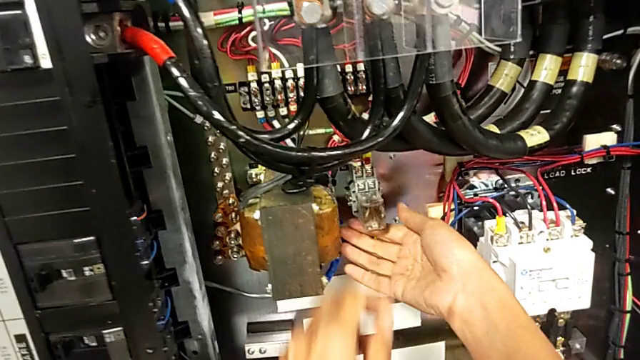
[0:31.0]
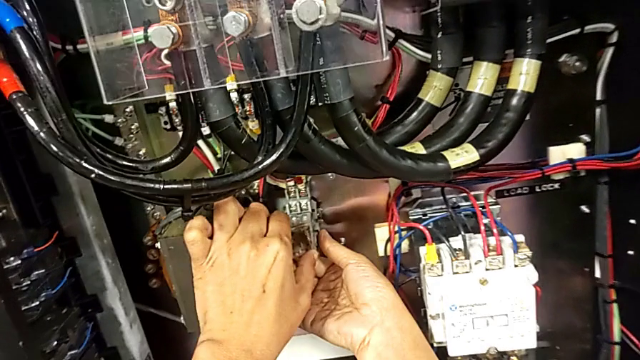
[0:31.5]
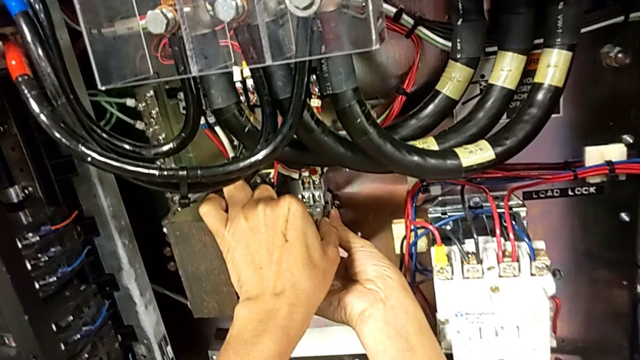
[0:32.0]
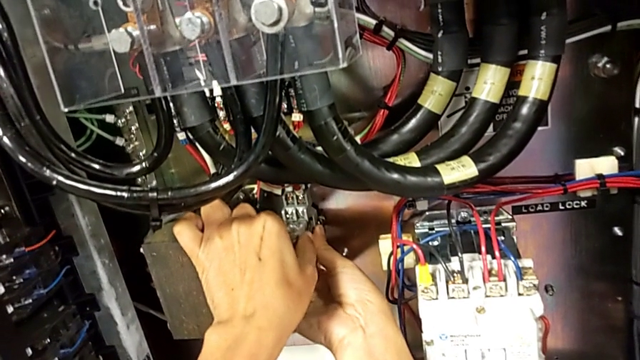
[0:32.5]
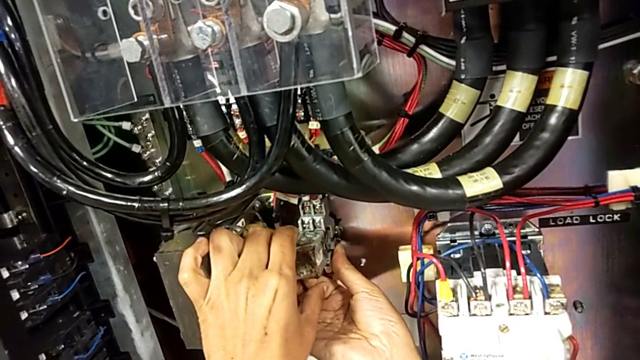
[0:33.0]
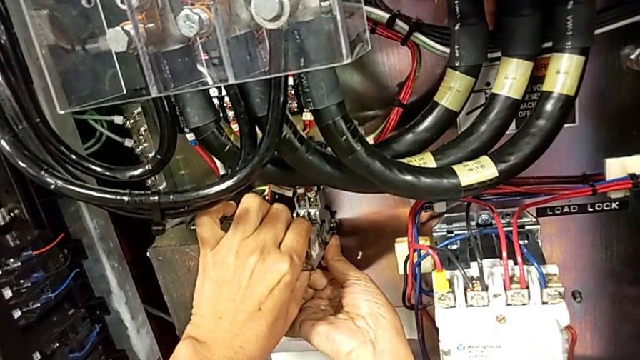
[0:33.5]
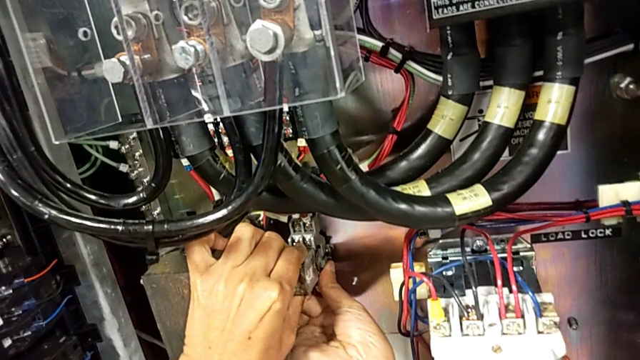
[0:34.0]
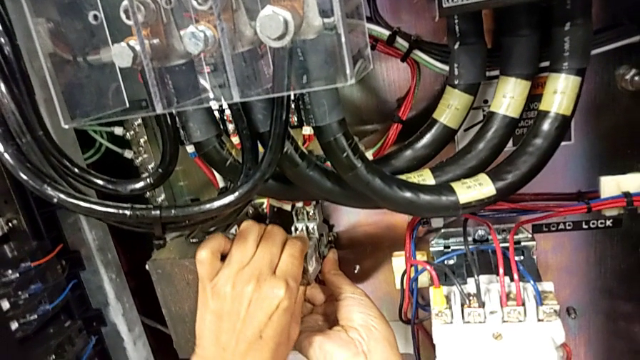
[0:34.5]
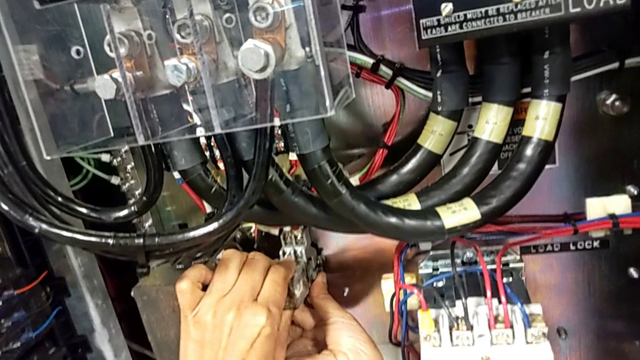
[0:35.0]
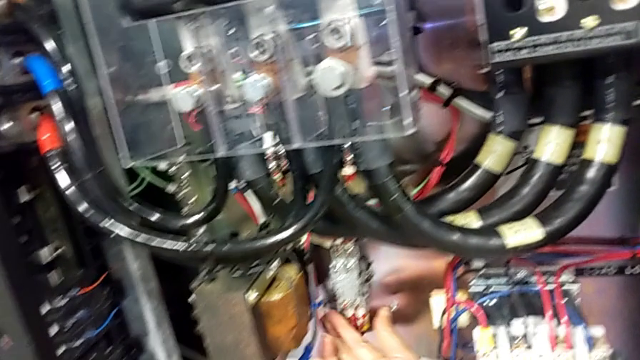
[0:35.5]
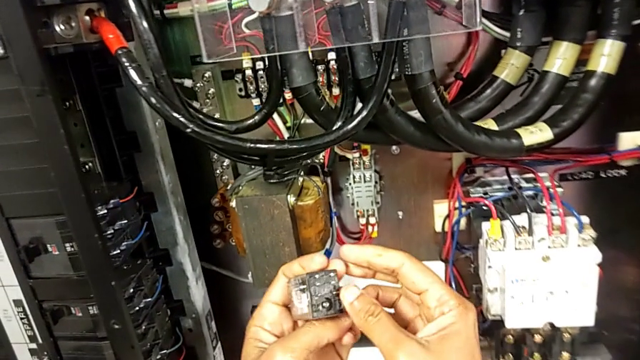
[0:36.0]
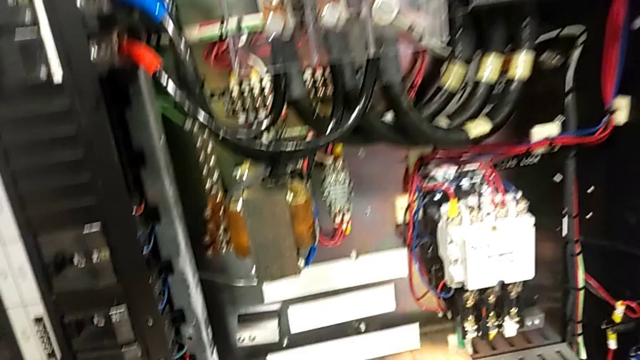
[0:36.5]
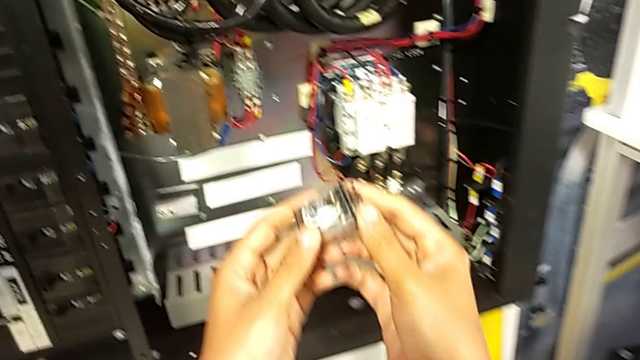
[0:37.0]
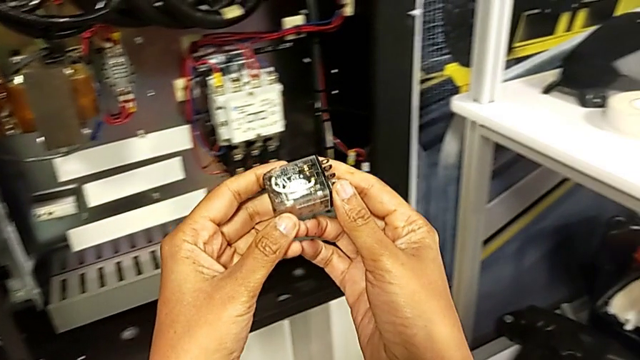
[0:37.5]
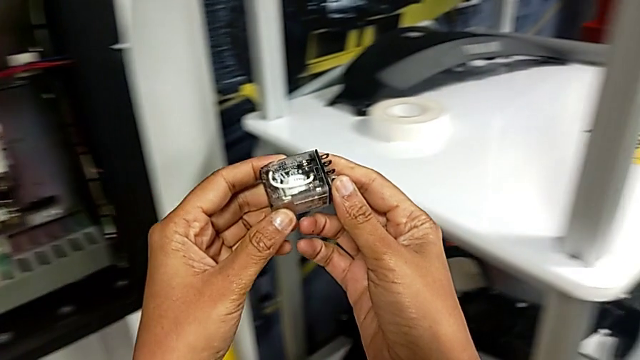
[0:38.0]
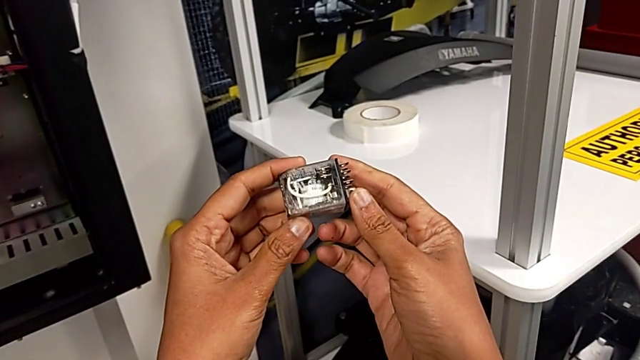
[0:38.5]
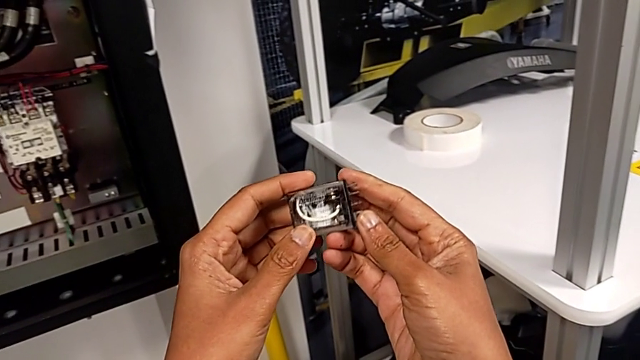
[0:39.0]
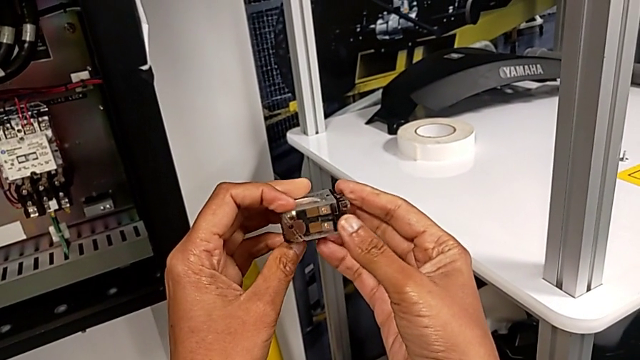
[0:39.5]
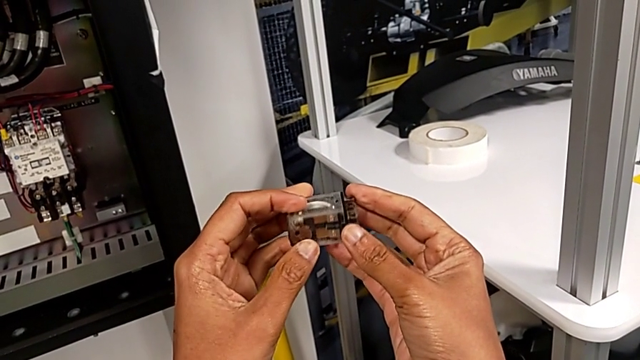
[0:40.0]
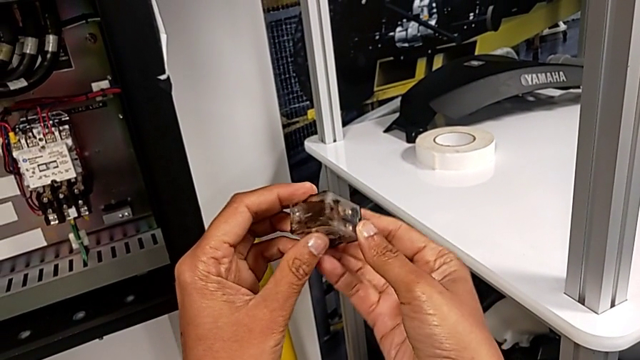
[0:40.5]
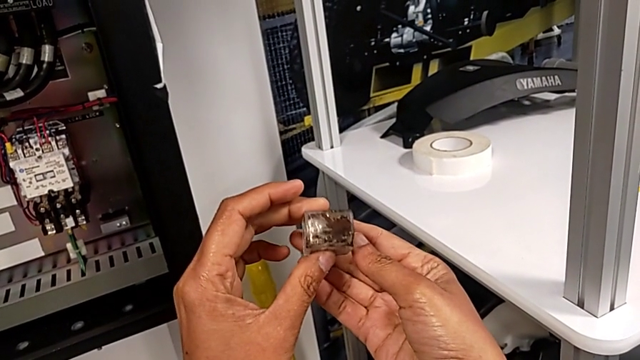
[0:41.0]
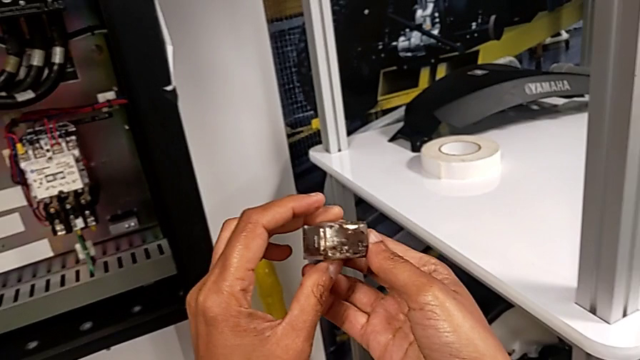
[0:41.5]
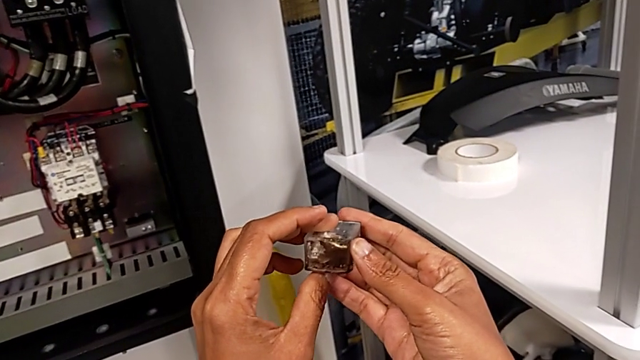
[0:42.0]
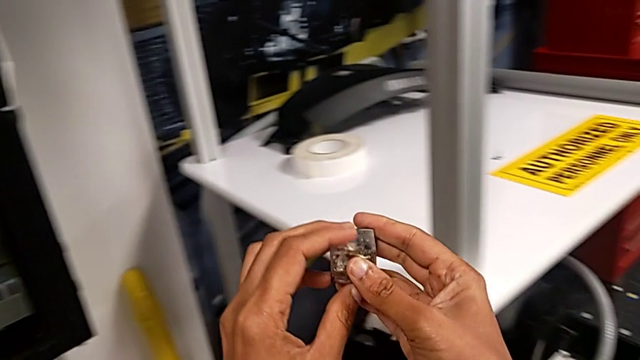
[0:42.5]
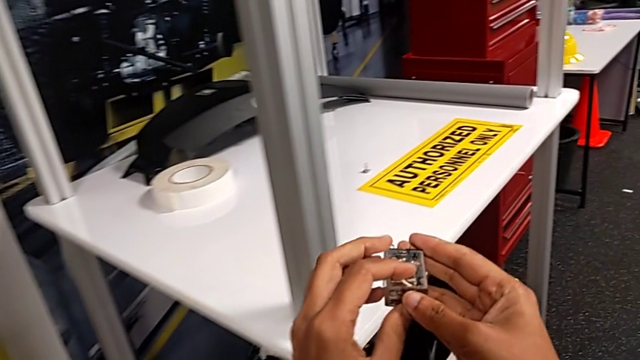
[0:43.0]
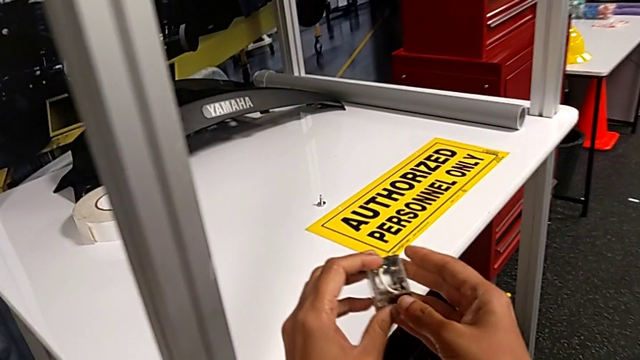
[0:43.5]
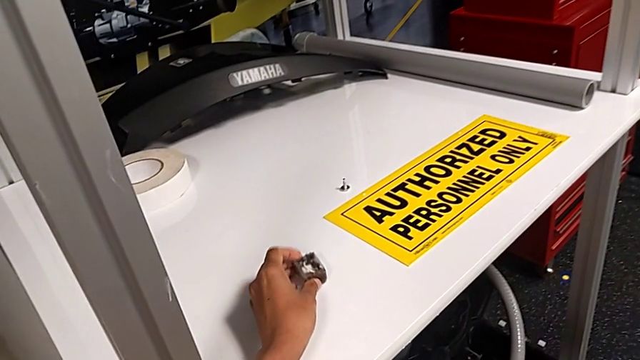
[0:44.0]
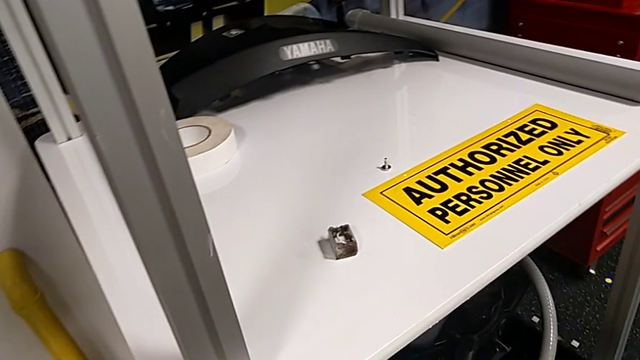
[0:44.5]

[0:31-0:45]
The camera wearer is detaching the damaged circuit breaker. They pull the circuit breaker, withdraw it, inspect it and place it.

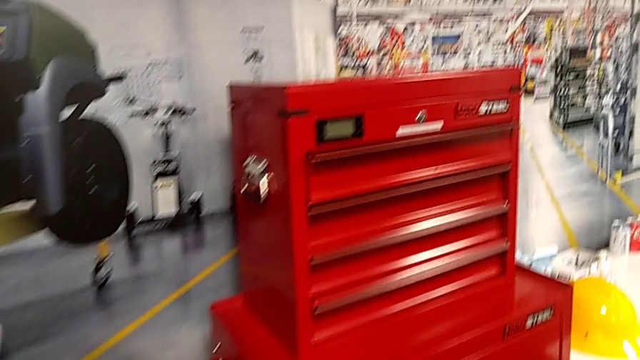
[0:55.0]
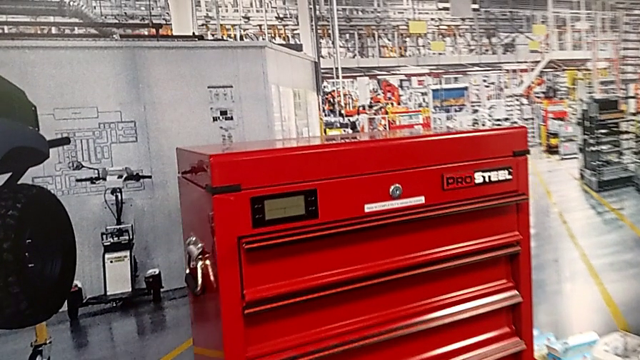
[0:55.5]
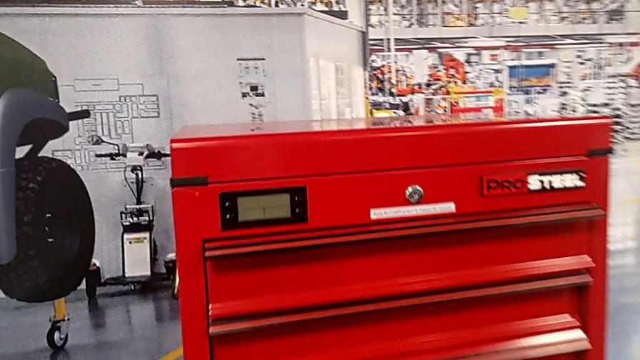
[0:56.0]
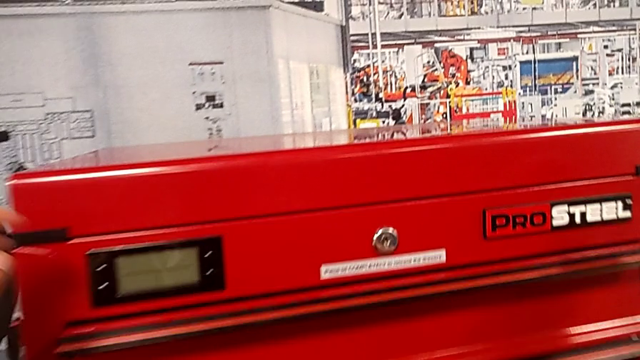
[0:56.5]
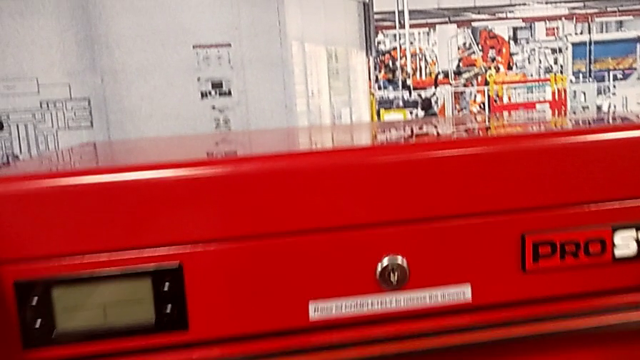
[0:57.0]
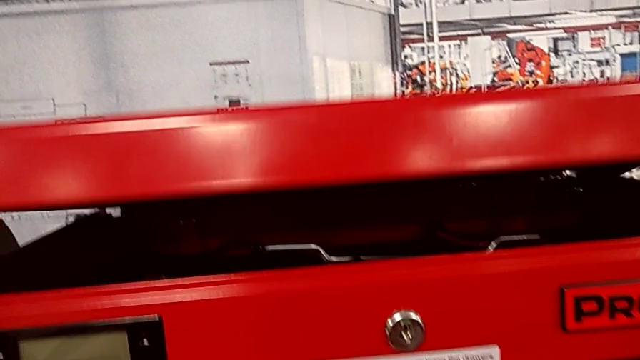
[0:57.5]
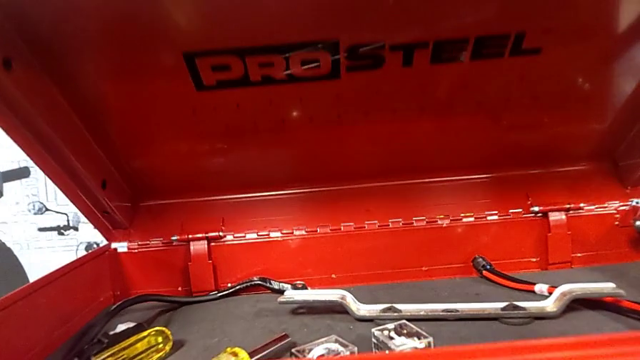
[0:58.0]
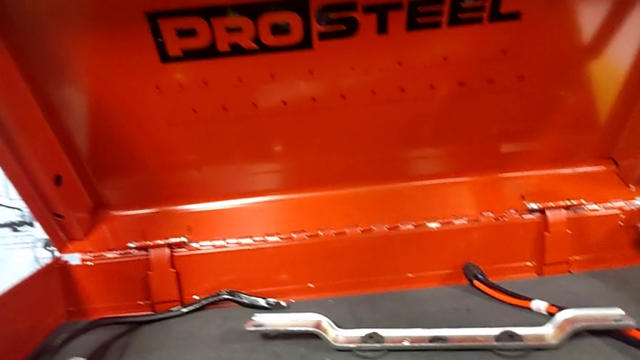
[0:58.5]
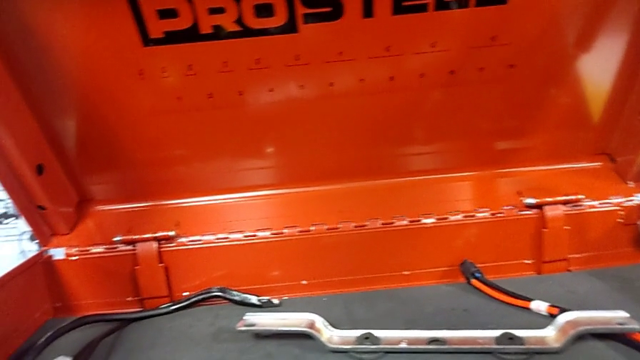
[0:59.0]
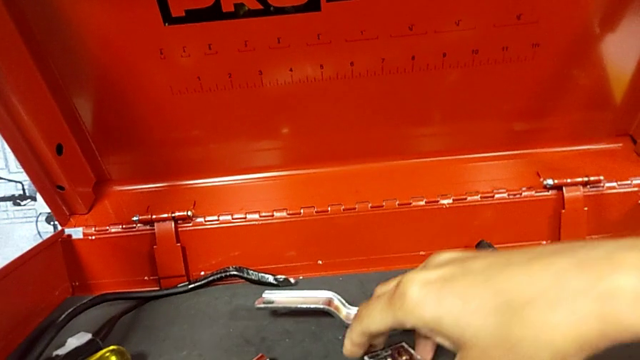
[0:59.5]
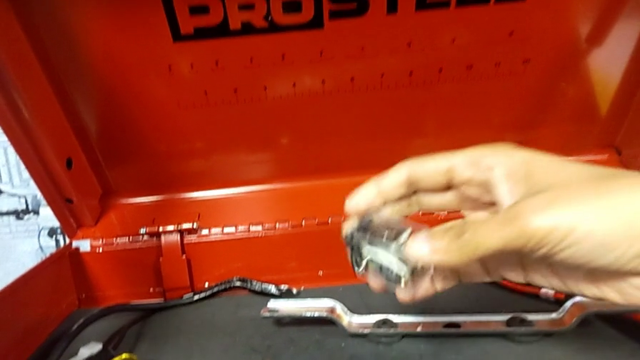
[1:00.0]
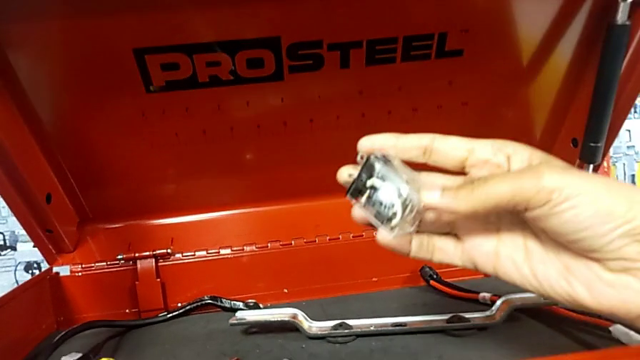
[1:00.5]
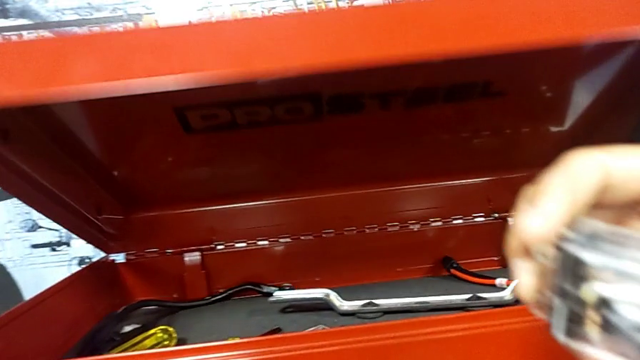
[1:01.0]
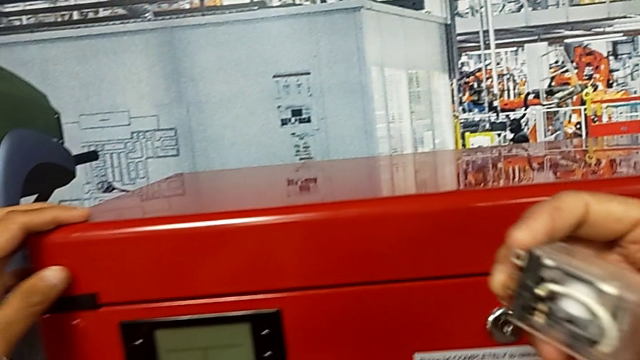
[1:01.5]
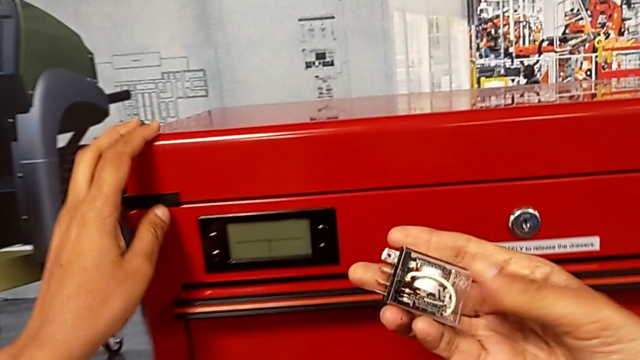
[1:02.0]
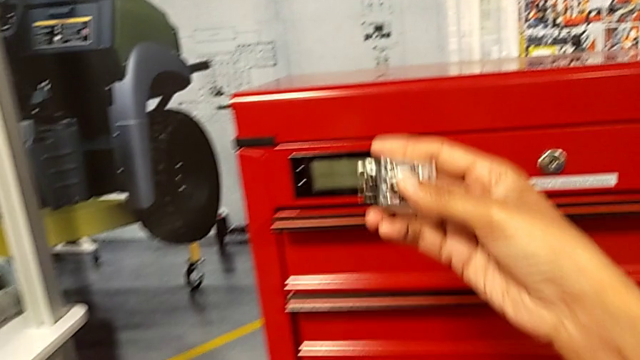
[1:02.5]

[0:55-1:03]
The camera wearer is grabbing a new circuit breaker from the toolbox. They open the toolbox, grab the circuit breaker with the right hand and close the toolbox with the left hand.
